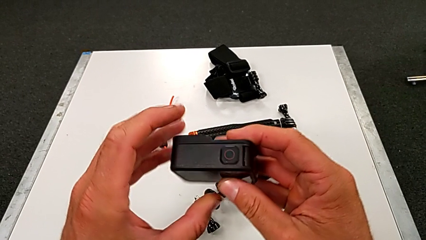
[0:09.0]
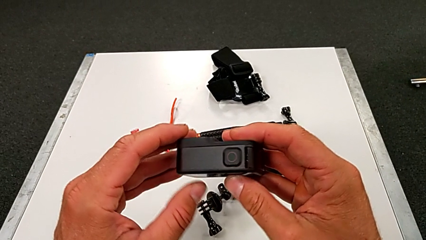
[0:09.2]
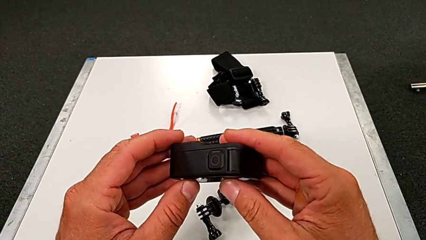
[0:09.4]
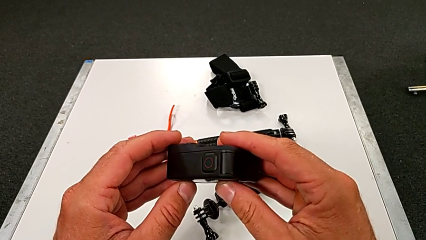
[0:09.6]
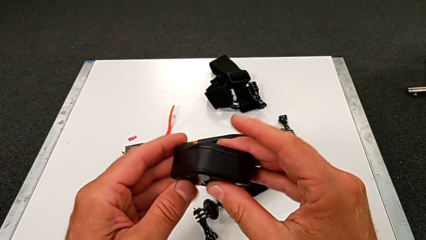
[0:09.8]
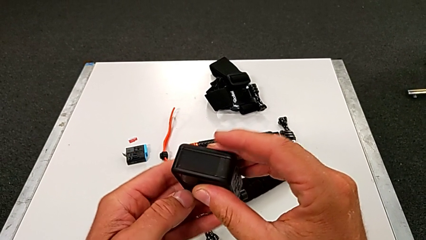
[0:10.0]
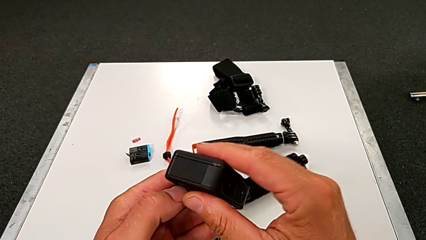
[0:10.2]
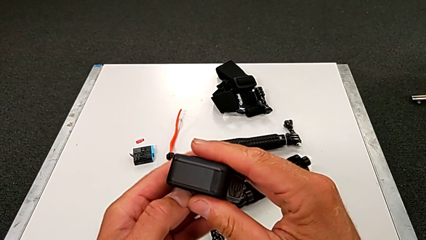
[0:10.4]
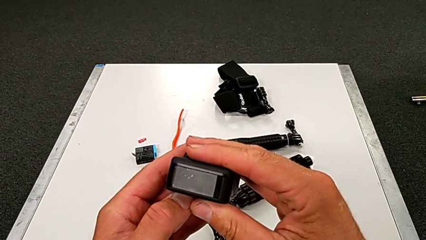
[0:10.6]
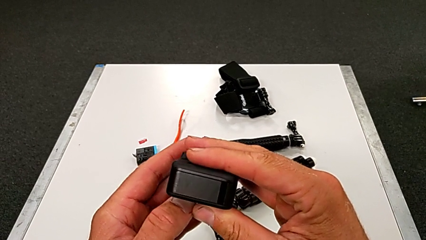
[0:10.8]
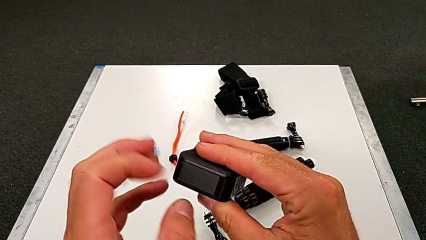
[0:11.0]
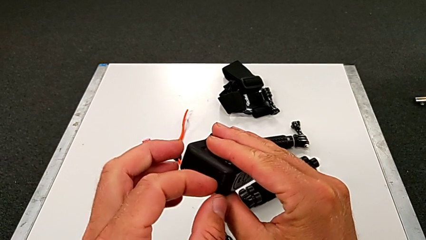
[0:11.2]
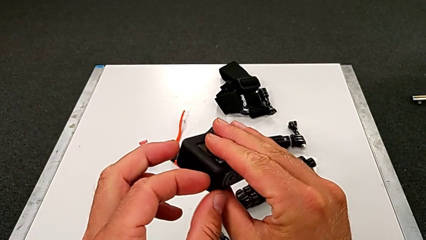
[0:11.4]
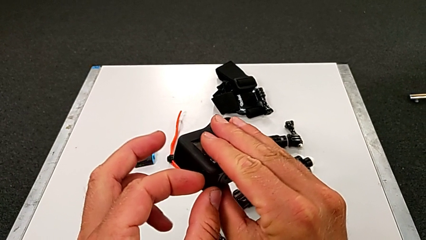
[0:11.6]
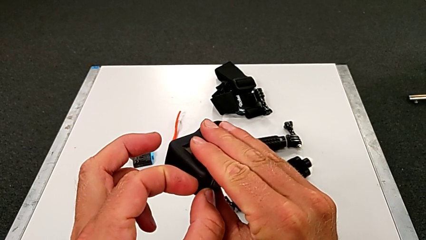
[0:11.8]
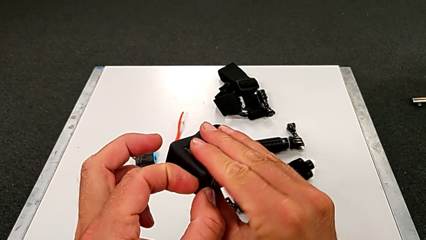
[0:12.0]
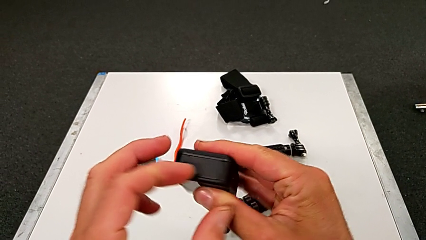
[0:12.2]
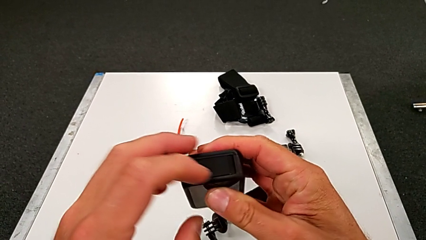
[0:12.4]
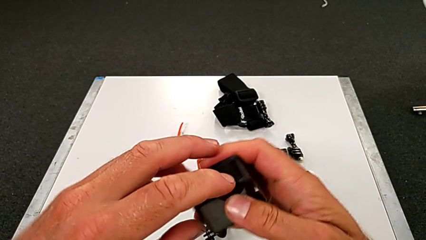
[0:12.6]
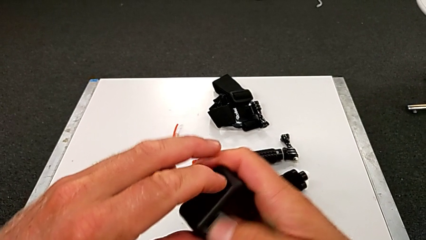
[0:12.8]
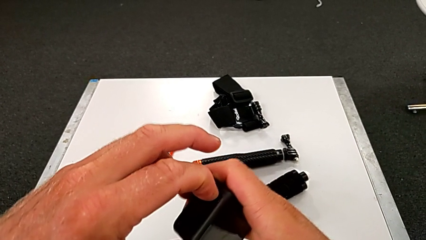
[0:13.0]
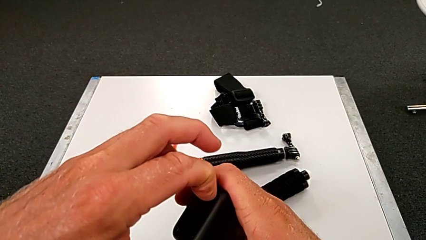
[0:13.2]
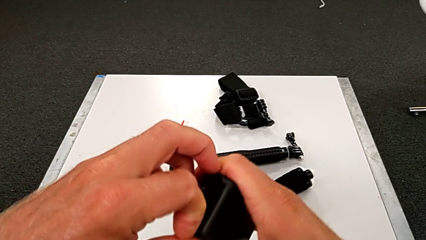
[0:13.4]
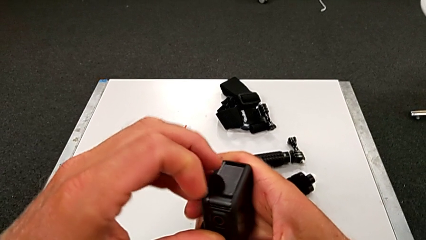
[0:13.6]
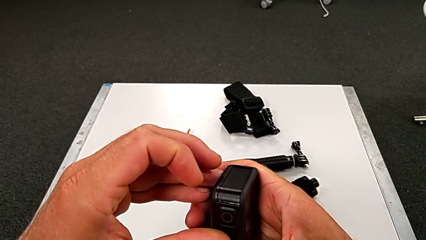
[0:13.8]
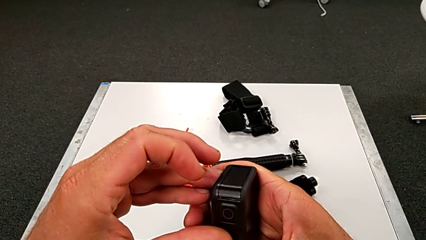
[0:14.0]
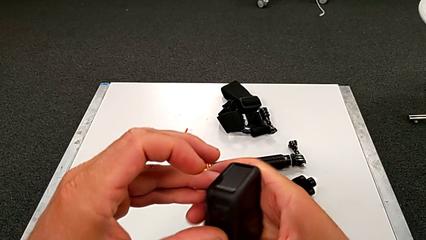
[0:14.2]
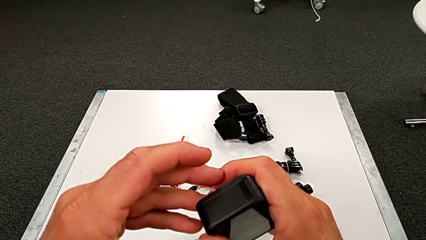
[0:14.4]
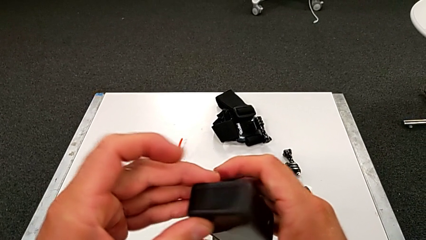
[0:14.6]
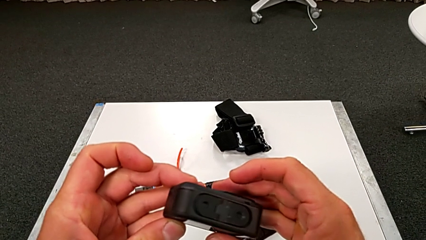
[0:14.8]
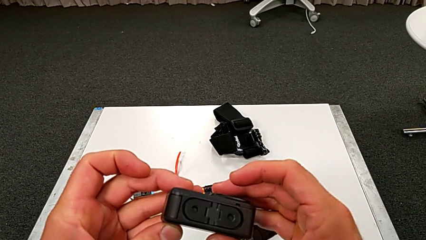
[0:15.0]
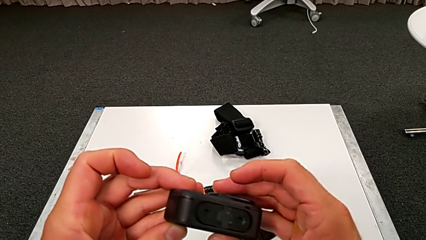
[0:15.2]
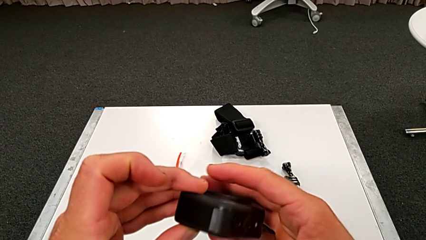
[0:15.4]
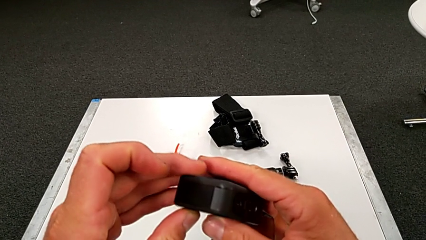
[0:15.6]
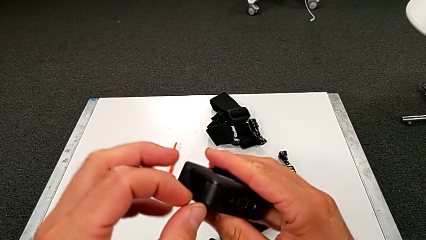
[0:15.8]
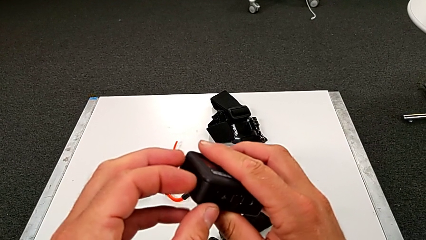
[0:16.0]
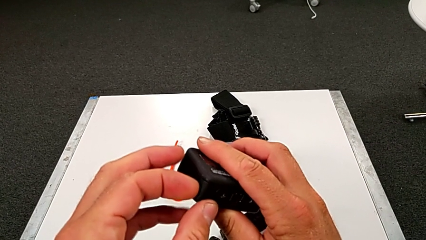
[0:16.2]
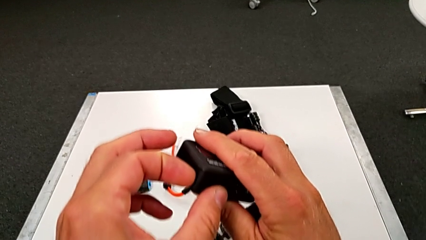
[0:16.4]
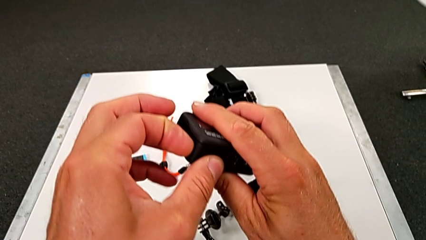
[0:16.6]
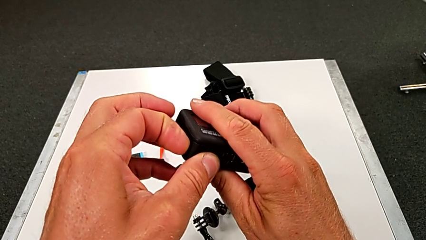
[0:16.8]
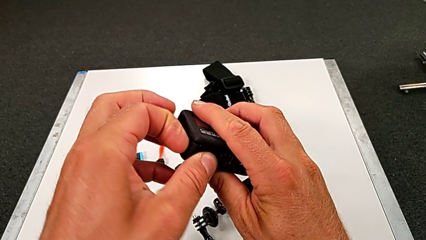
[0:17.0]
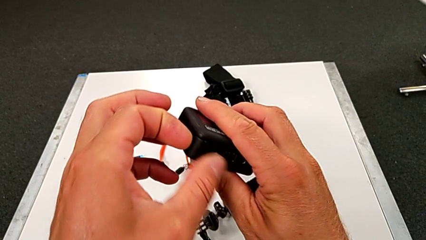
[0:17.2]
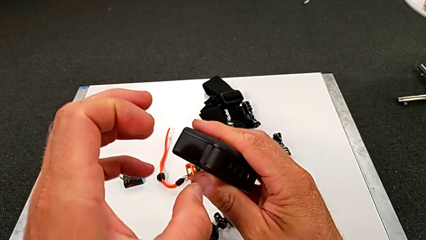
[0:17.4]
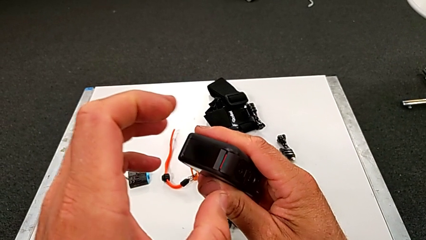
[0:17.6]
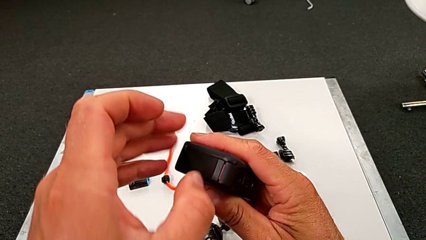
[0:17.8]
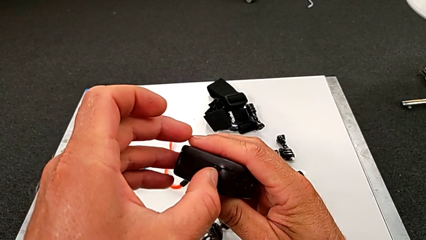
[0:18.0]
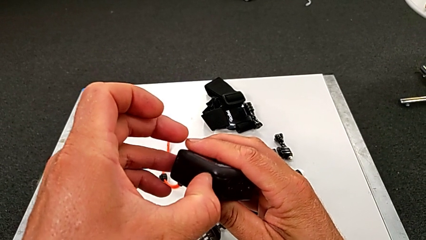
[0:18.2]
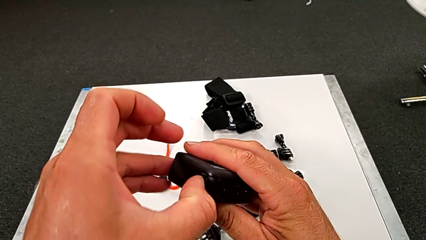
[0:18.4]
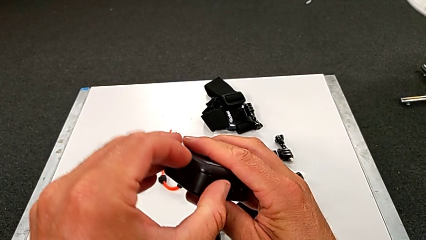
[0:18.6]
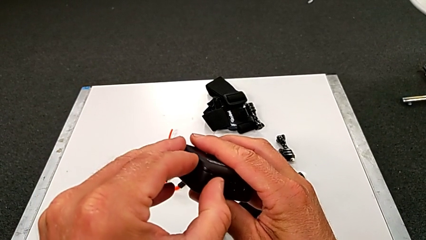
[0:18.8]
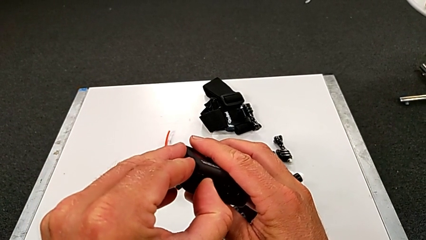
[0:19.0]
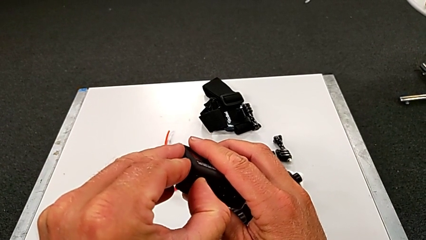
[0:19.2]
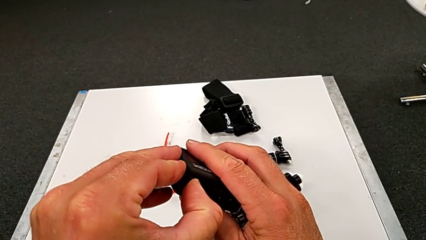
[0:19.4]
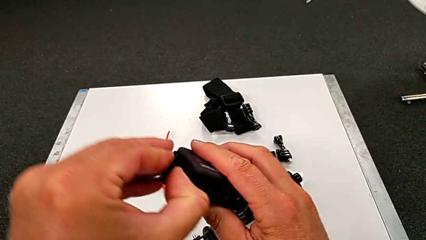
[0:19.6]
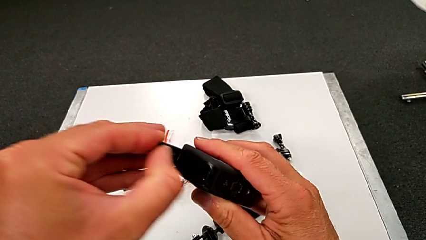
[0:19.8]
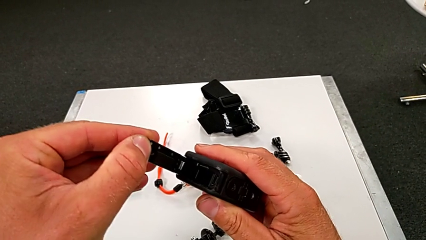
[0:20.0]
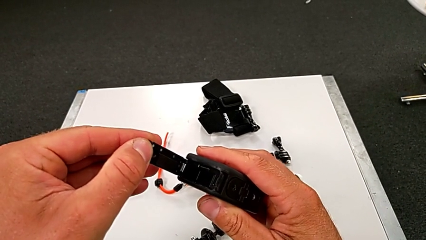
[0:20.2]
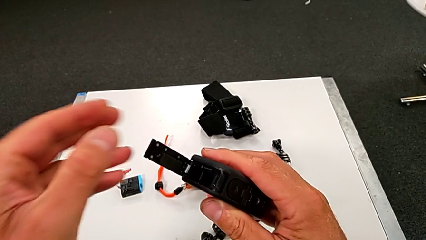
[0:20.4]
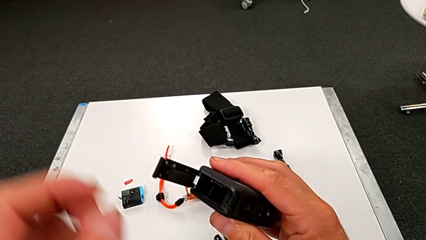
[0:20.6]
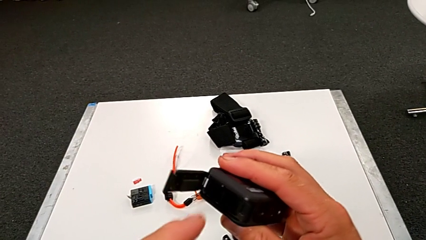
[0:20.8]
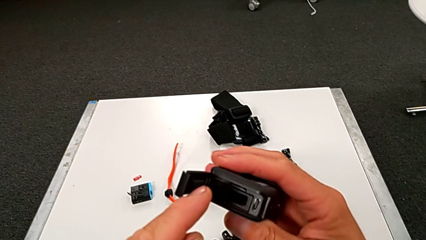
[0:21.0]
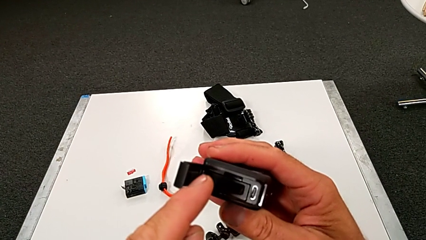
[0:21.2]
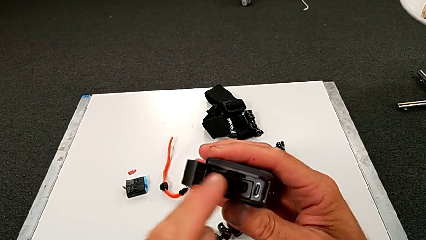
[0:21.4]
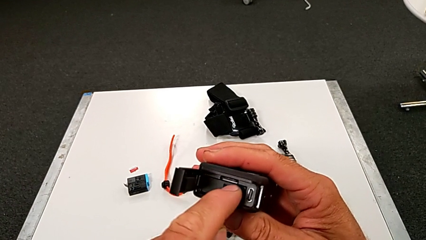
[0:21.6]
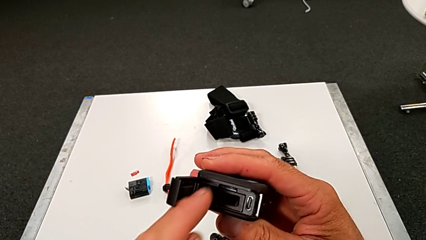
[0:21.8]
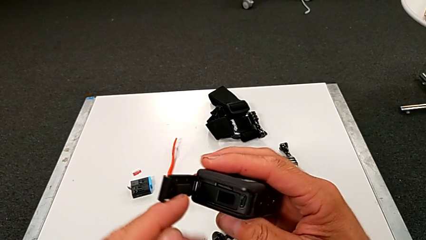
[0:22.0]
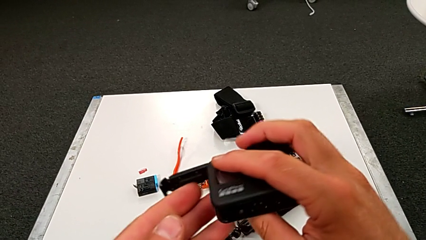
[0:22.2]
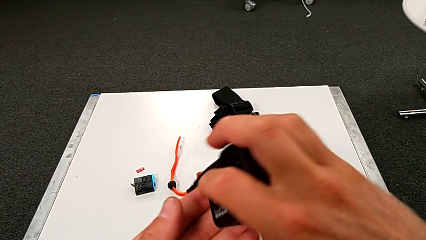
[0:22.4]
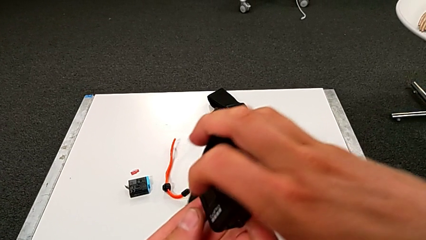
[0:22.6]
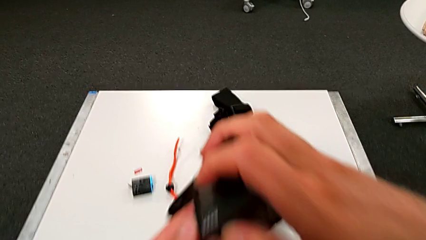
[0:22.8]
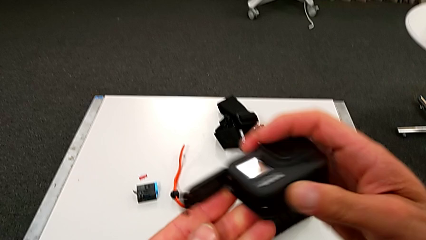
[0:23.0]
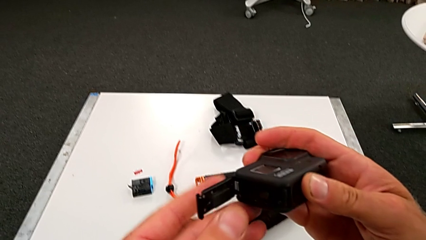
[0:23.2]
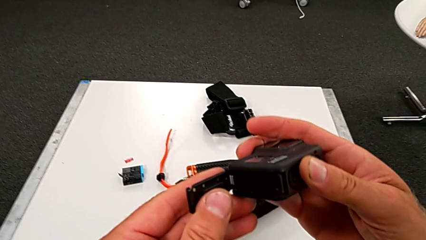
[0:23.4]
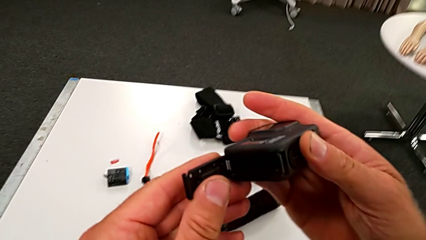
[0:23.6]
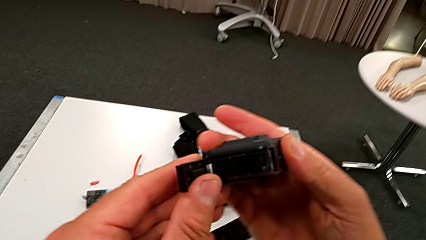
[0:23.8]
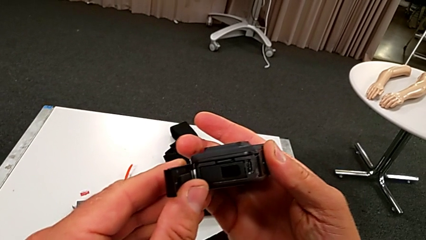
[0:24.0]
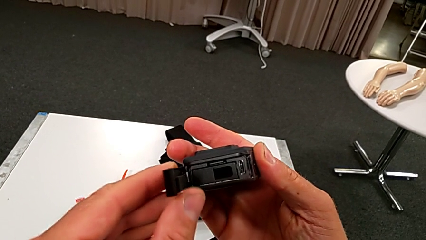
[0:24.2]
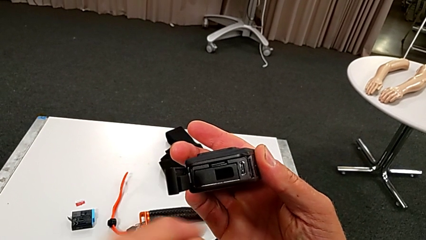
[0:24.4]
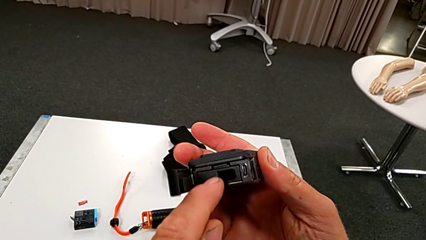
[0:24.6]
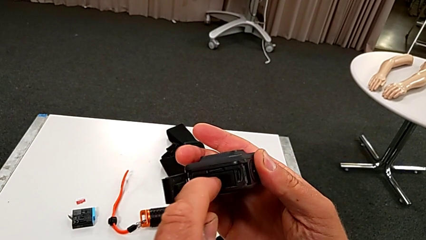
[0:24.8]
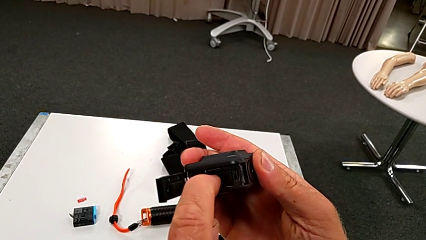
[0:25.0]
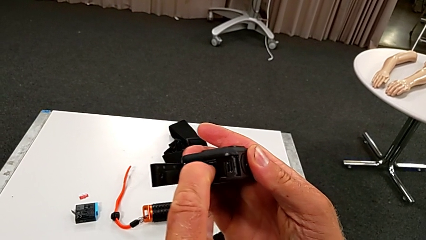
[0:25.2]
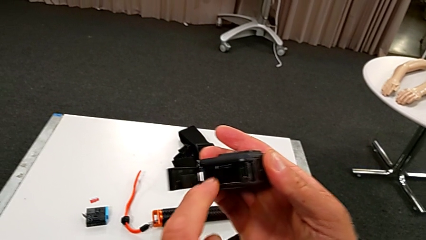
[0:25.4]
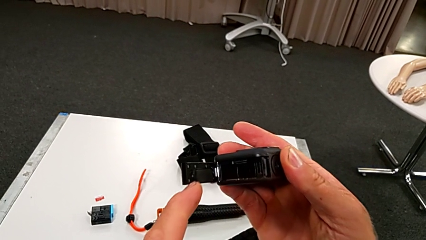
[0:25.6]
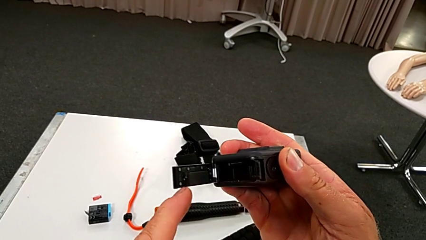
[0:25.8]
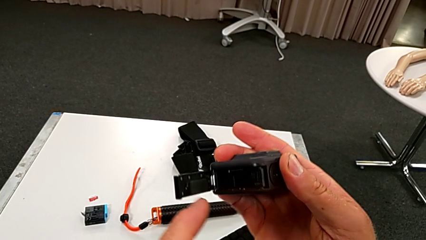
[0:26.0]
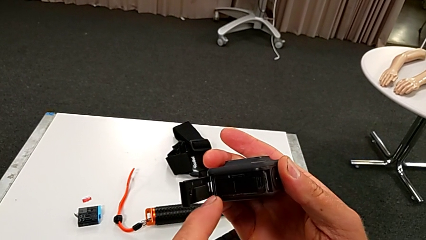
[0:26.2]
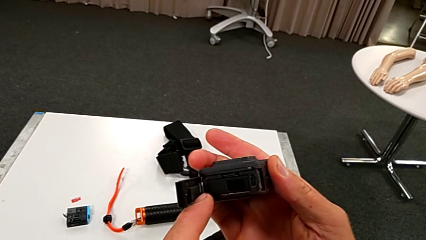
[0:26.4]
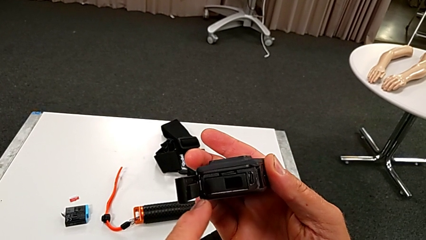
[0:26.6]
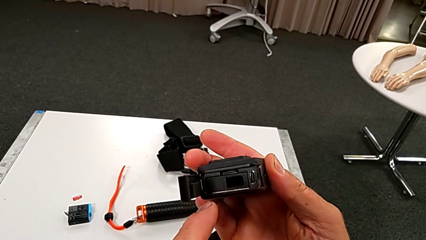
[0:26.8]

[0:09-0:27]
The camera wearer is changing the battery for the GoPro. They inspect the GoPro, touch it, inspect it, open it, hold it and press it.
